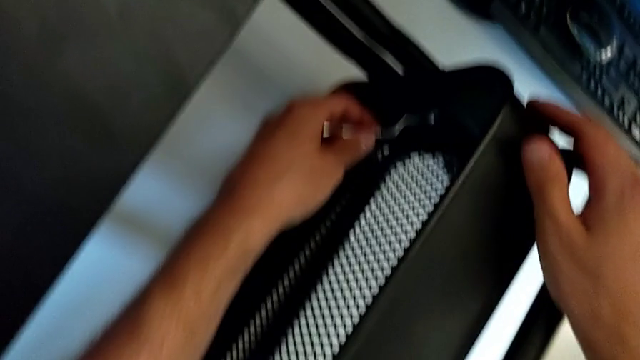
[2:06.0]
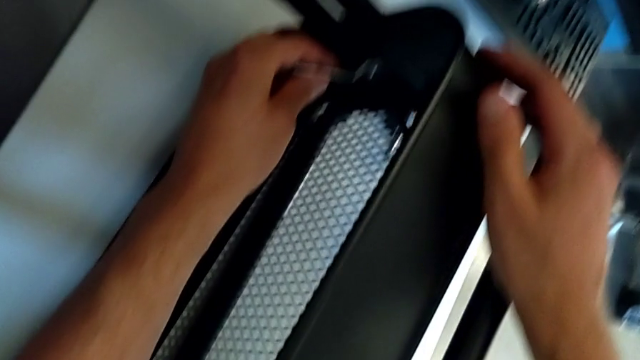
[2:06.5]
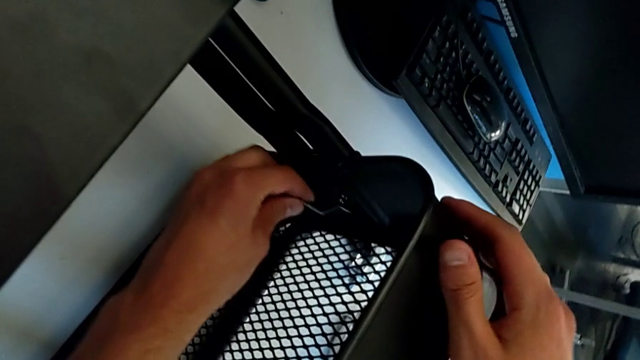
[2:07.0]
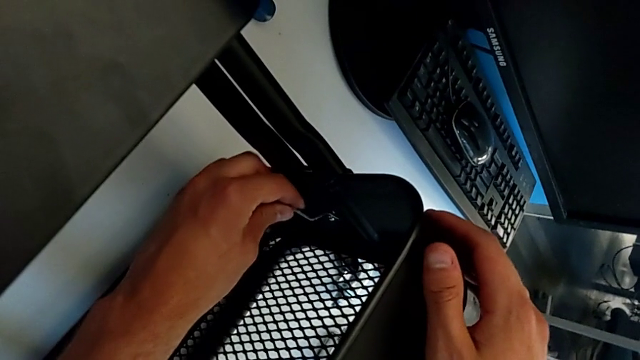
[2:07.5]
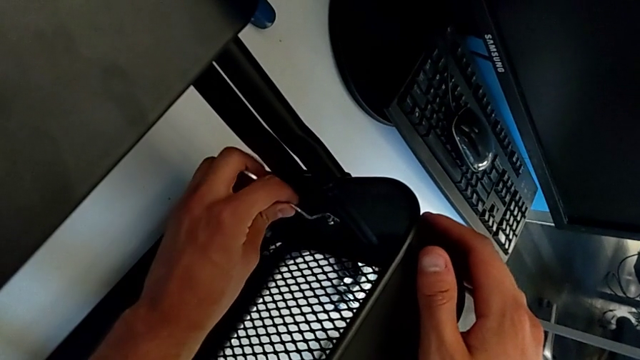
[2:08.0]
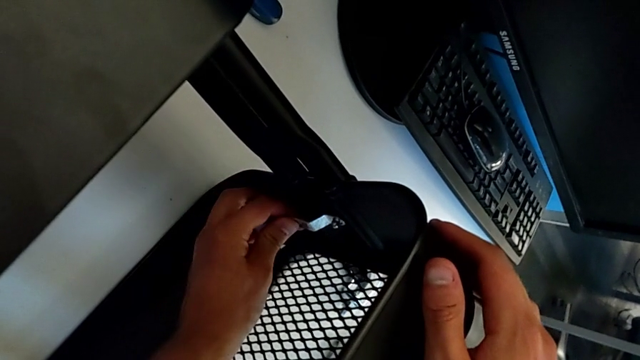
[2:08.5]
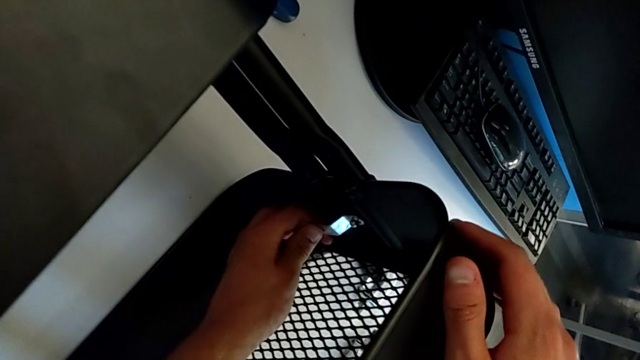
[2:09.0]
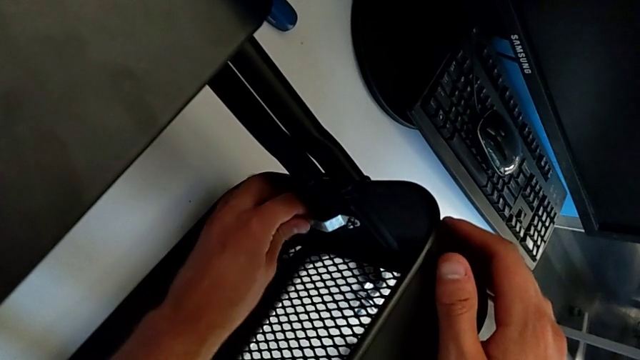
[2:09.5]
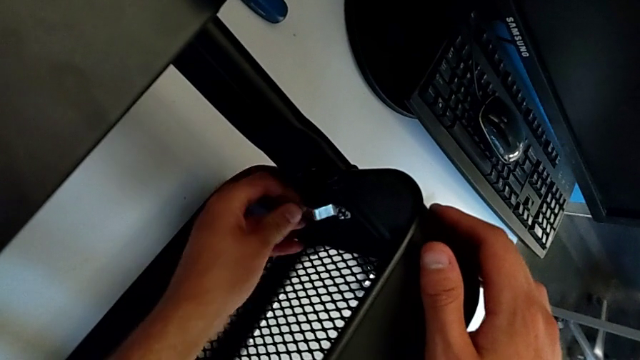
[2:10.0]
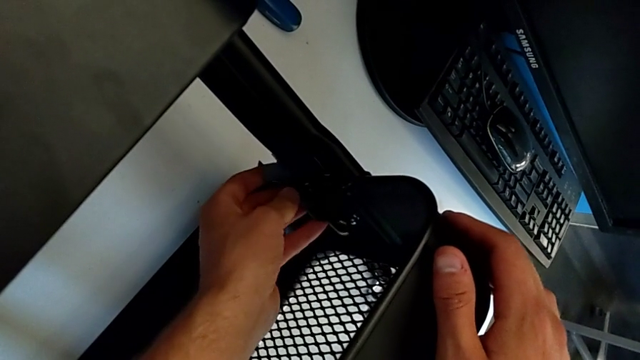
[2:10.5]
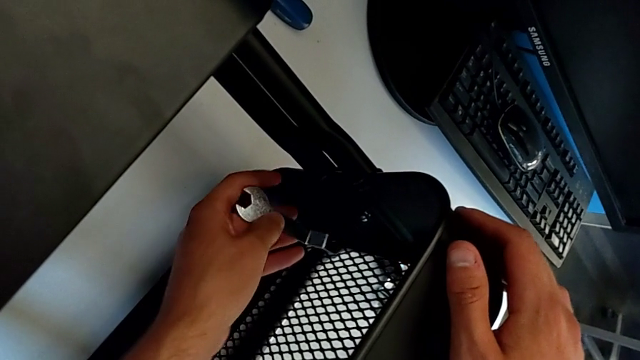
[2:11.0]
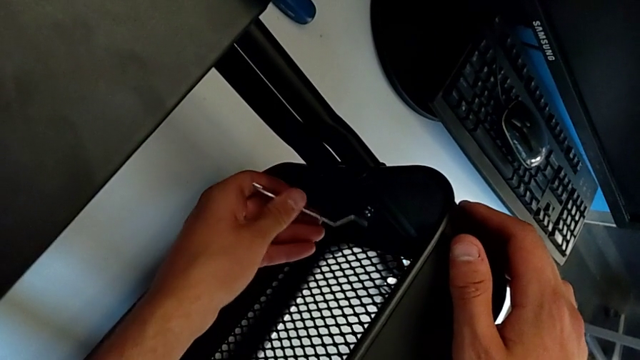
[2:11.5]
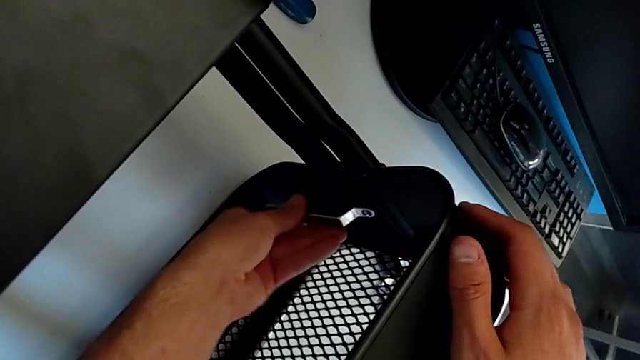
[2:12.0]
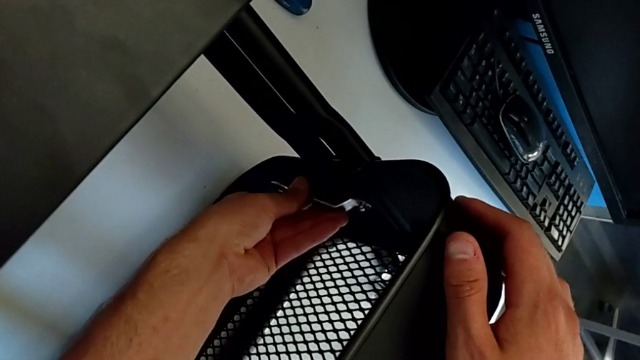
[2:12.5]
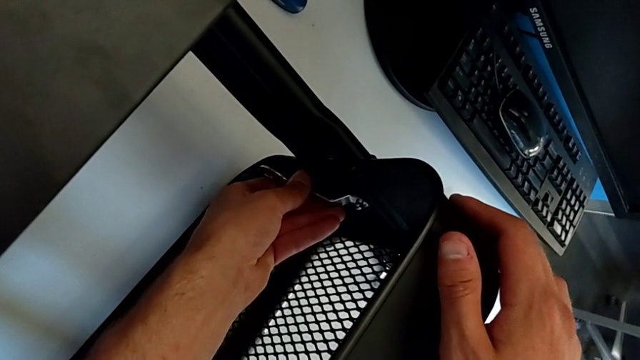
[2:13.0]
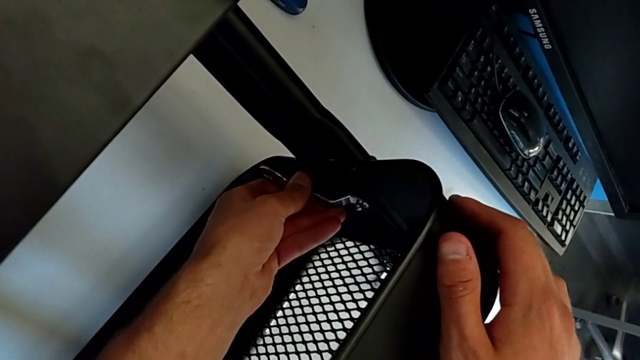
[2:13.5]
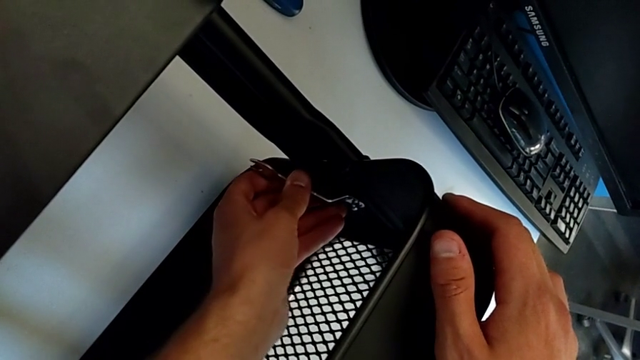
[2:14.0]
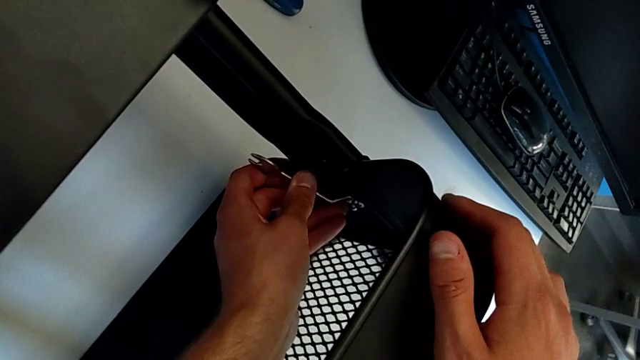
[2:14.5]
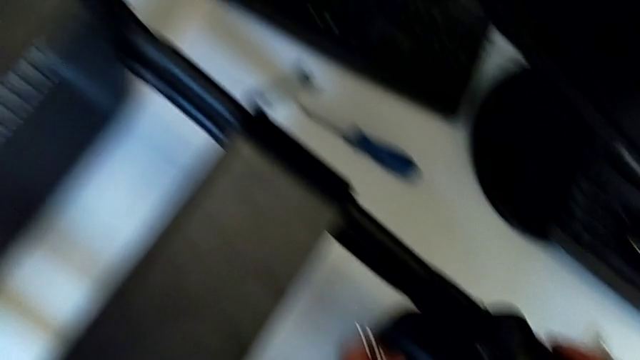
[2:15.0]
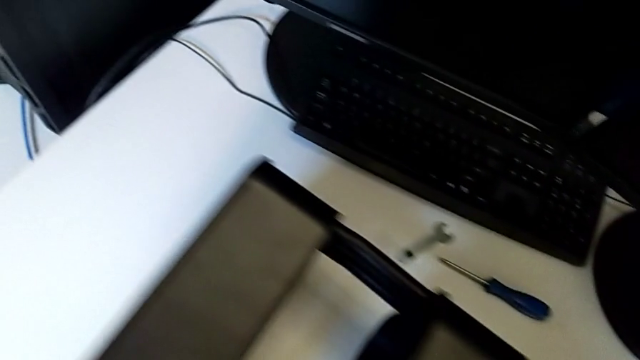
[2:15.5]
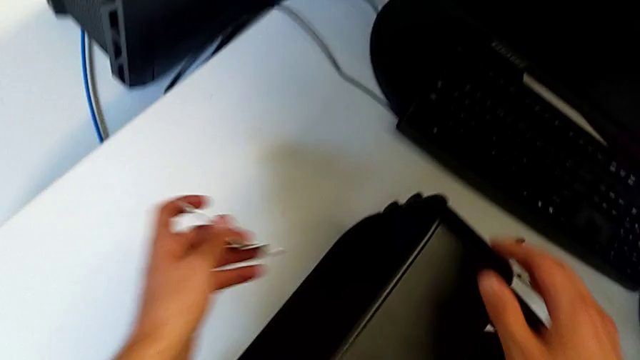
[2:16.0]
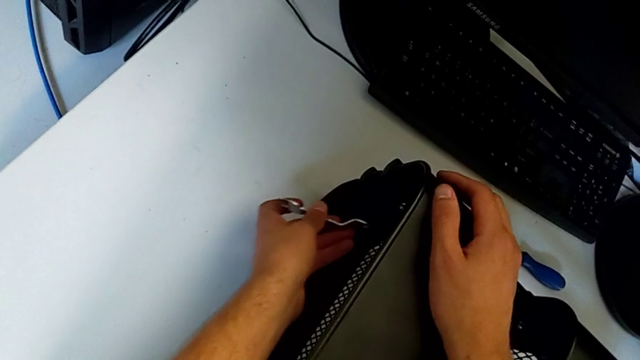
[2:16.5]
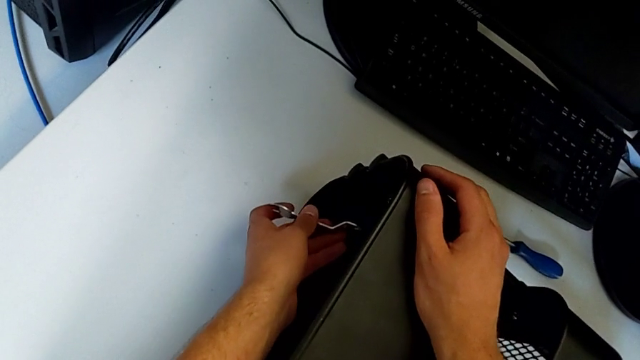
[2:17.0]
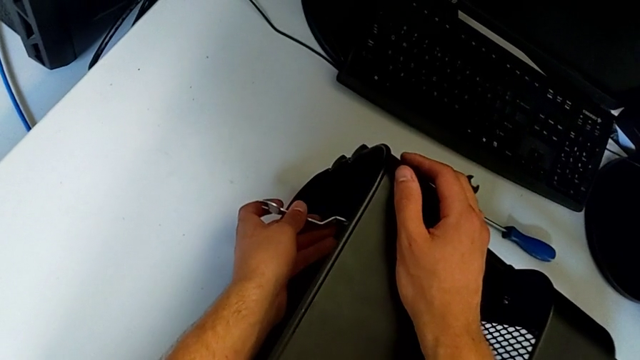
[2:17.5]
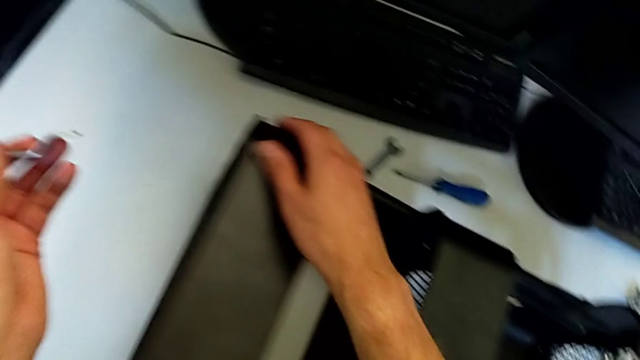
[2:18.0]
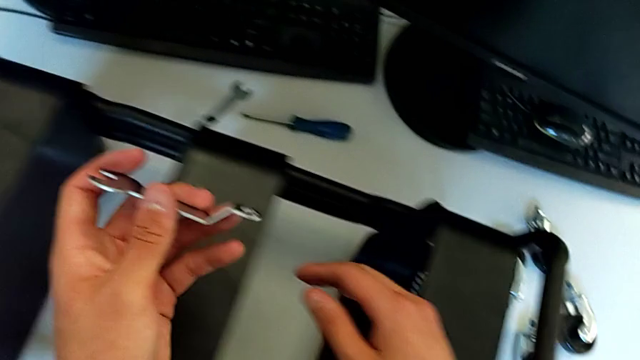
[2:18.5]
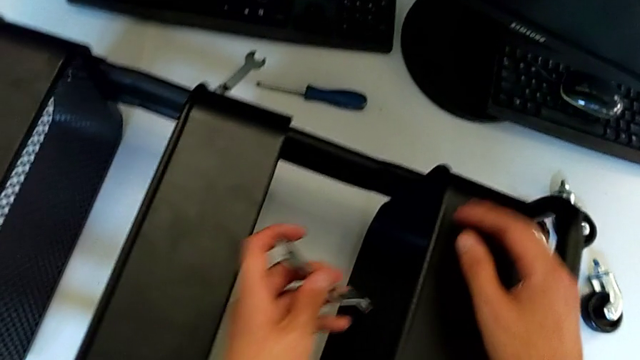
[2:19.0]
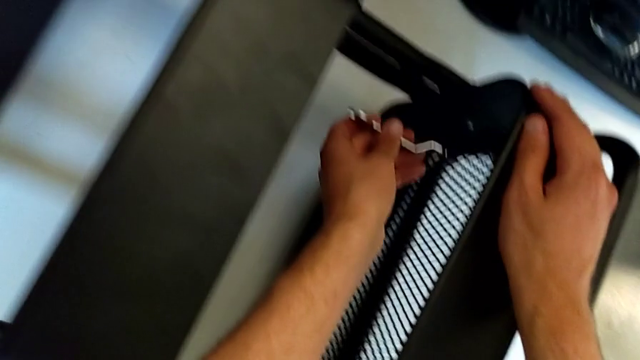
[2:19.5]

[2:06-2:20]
The camera wearer is disassembling the first bolt from the middle tray. They insert the hexagonal wrench, unscrew the hexagon cap nut, withdraw the hexagonal wrench, wrongly approach the hexagon cap nut and wrongly approach the hexagonal wrench.

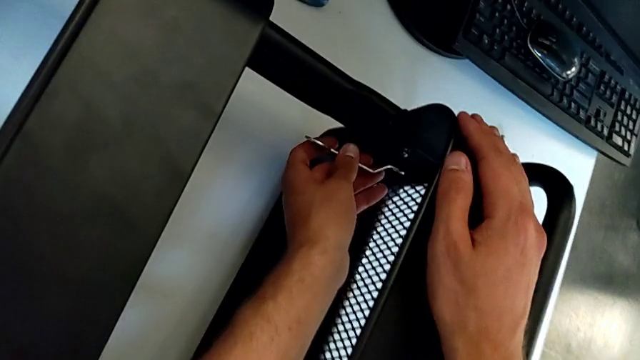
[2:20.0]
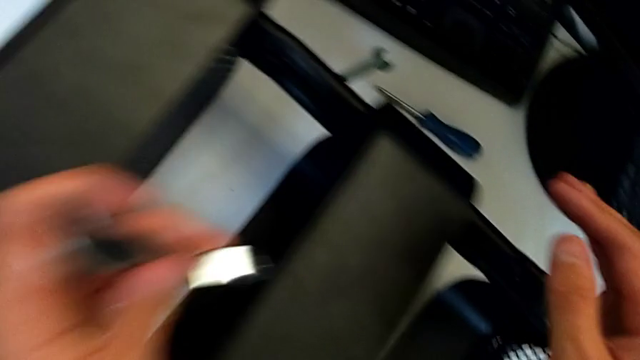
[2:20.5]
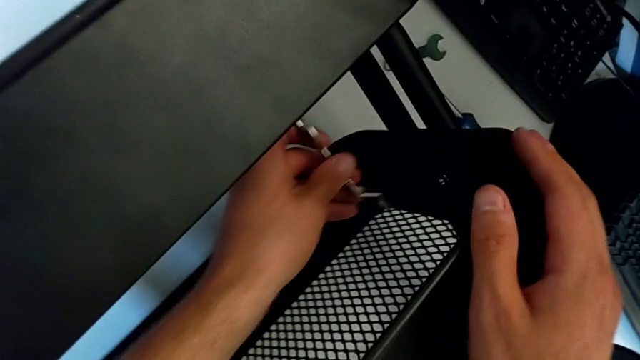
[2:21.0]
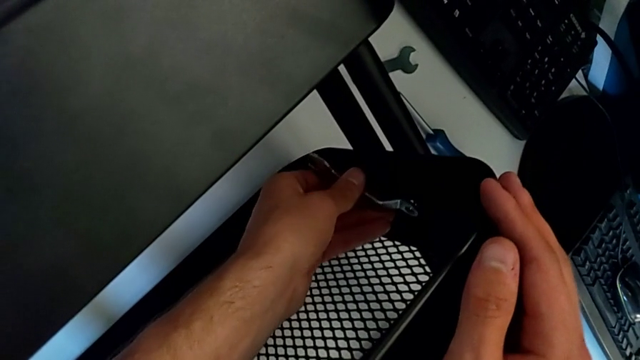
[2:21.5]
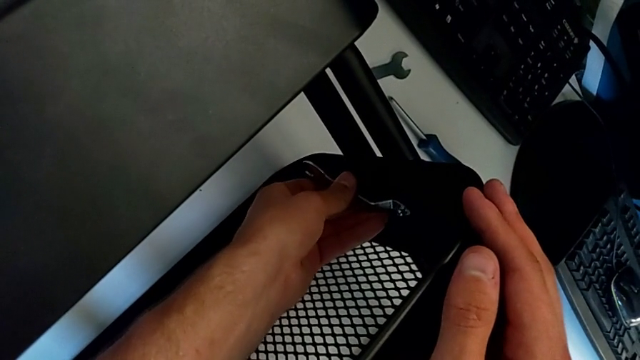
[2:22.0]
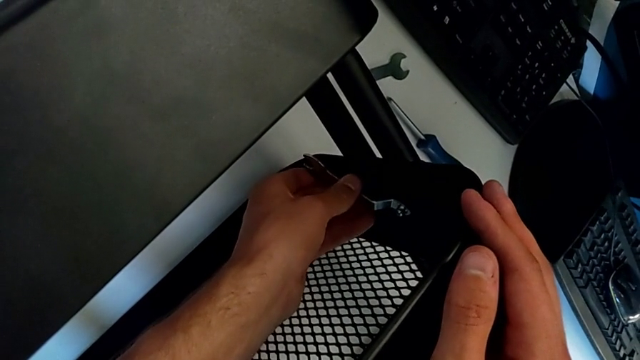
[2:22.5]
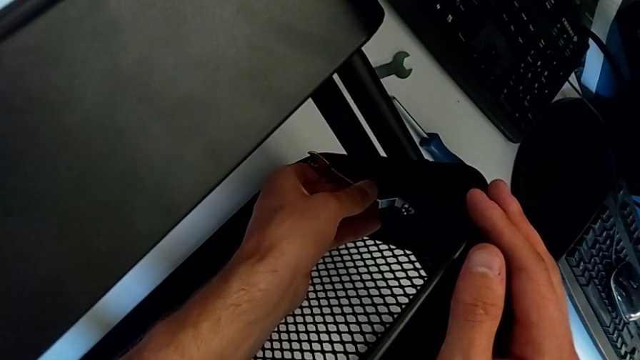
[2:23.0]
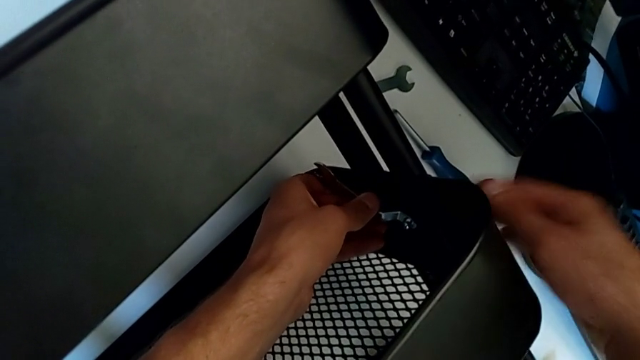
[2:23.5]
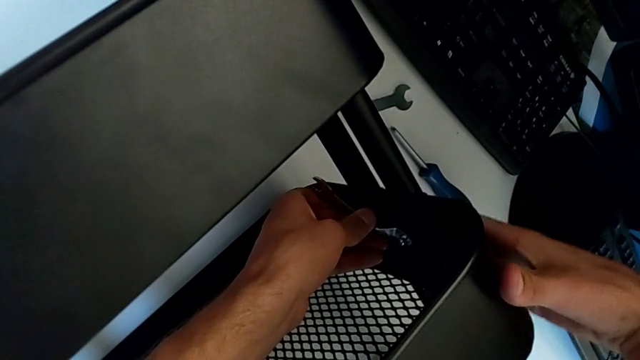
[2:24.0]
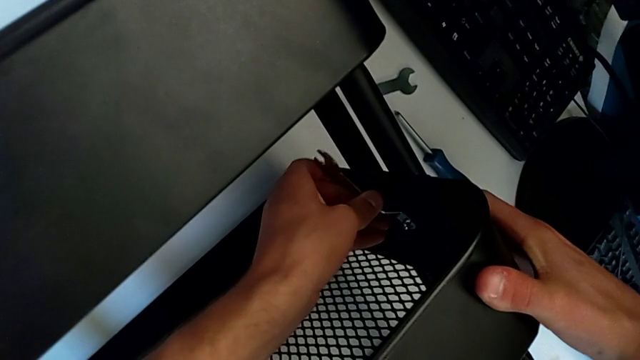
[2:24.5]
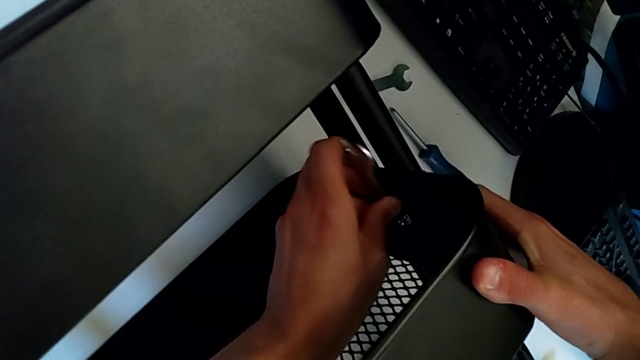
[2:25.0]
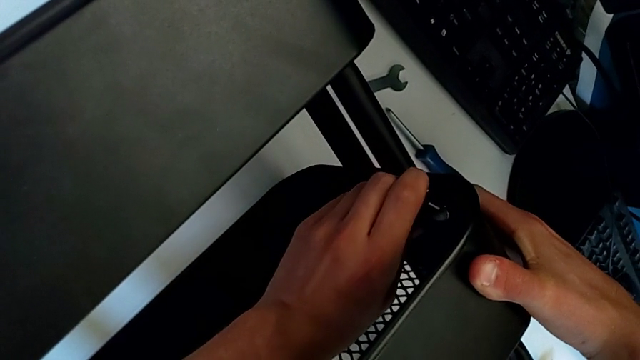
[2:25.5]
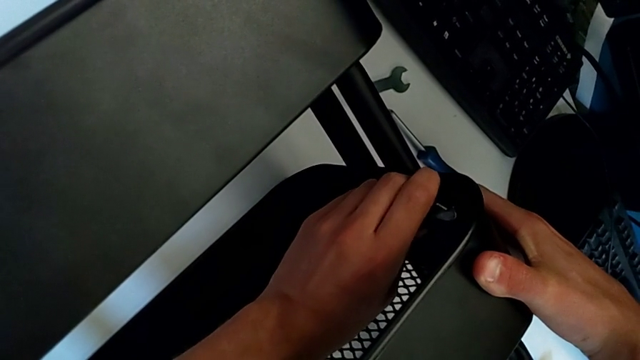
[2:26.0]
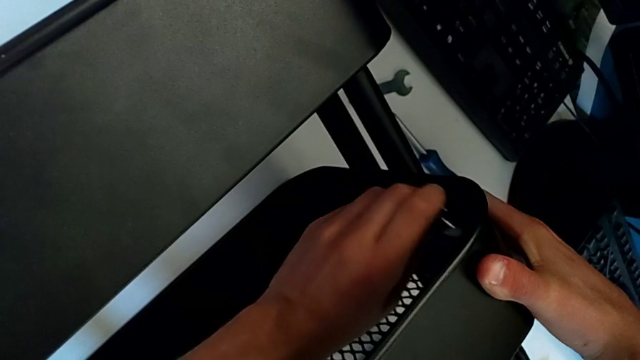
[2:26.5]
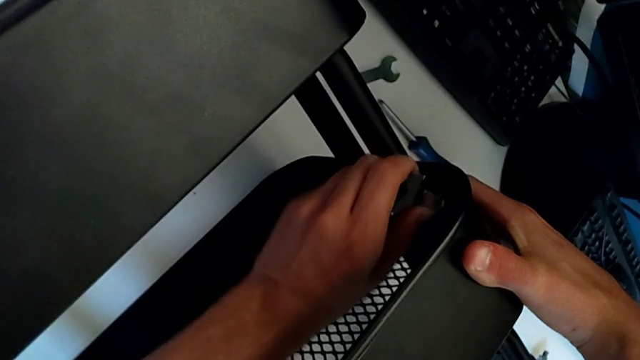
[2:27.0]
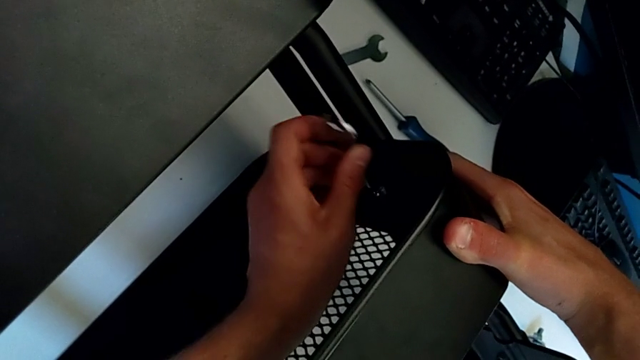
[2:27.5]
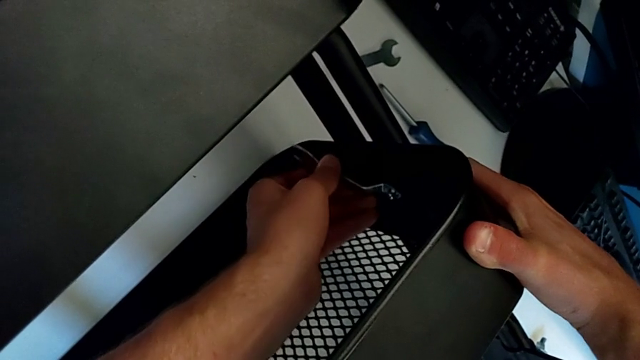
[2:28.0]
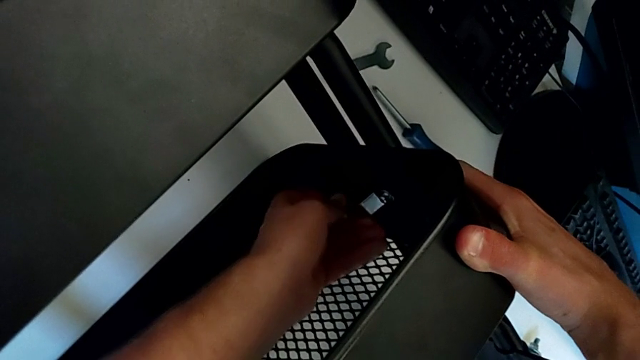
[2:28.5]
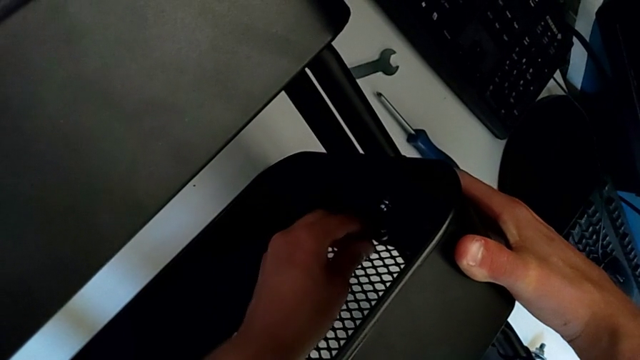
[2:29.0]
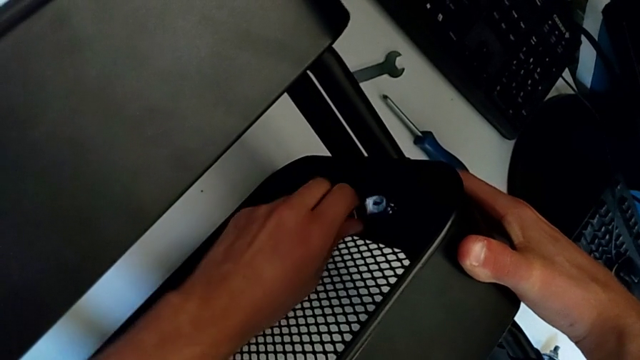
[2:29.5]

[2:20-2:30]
The camera wearer is disassembling the first bolt from the middle tray. They insert the hexagonal wrench and begin to unscrew the hexagon cap nut.
